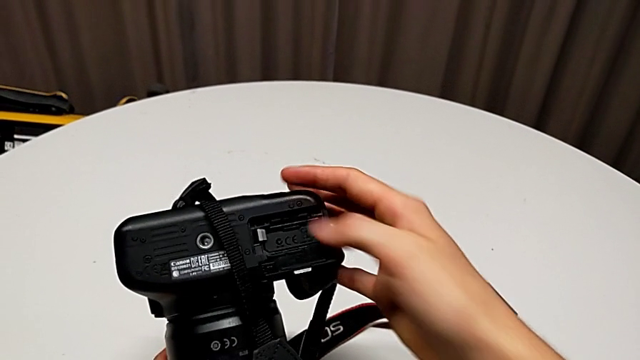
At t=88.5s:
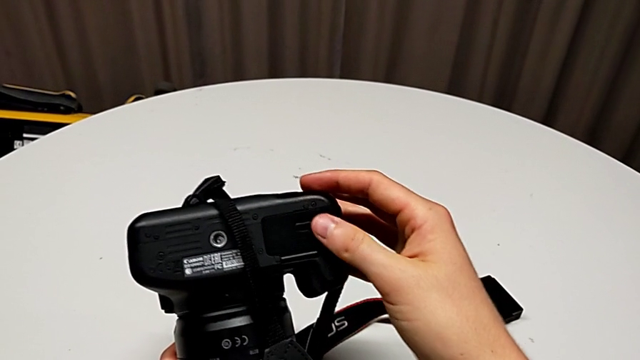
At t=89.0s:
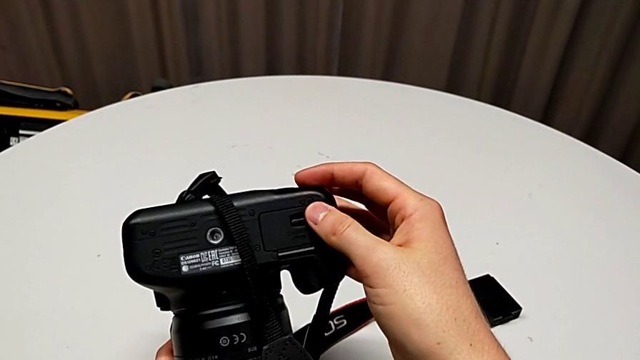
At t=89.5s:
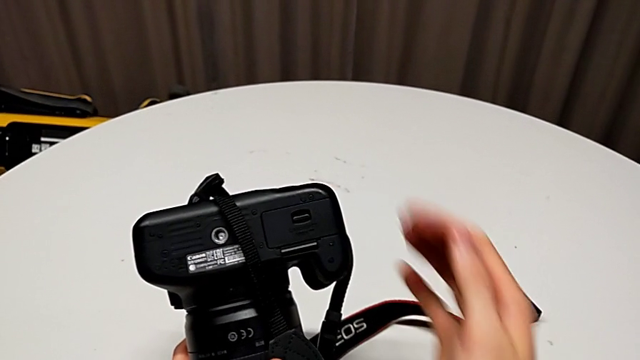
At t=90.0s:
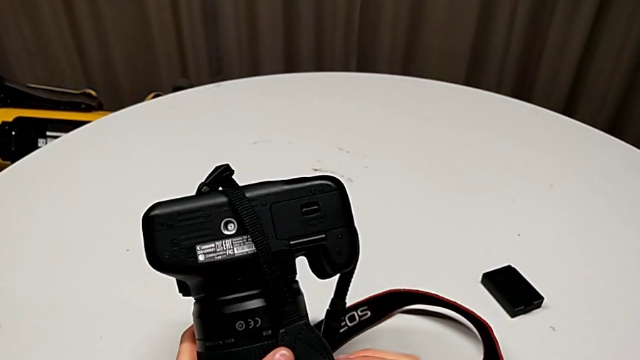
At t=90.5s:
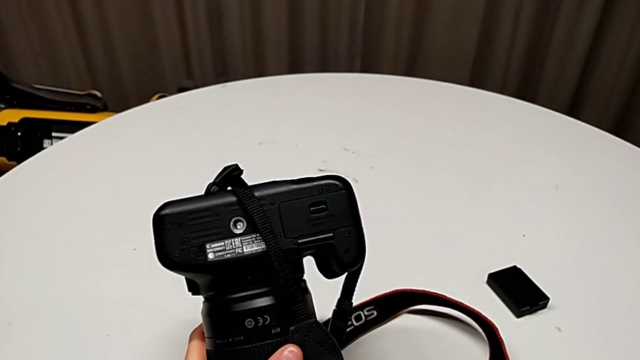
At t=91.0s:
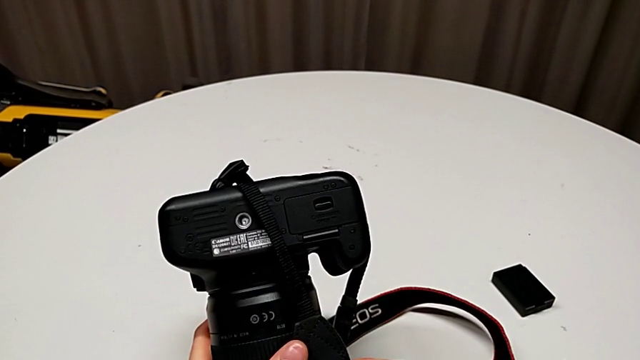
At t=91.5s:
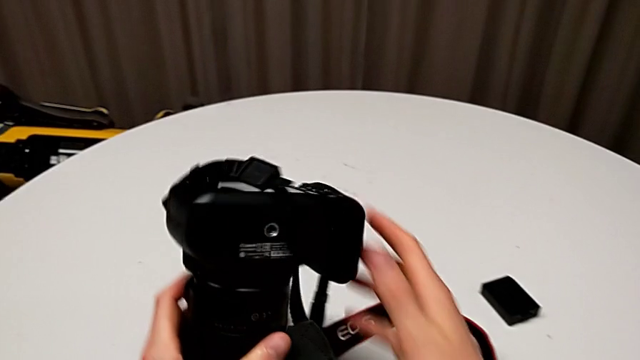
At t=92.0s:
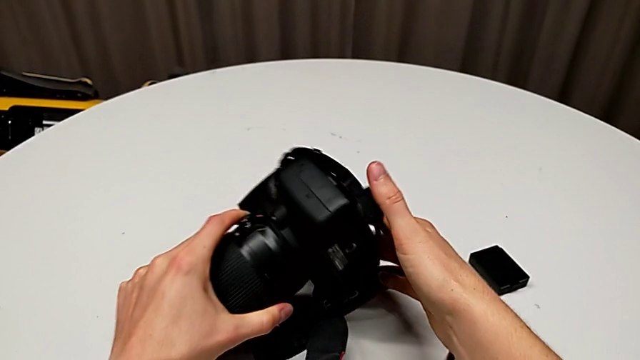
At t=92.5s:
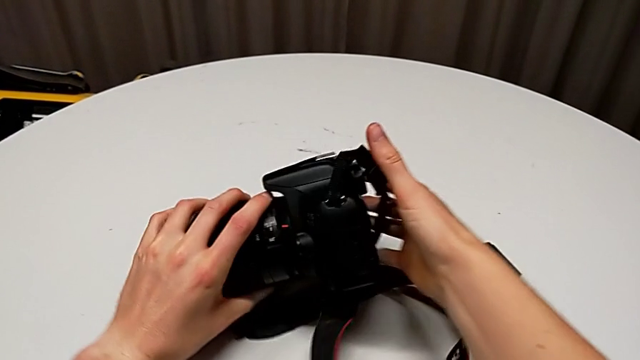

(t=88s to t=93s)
The camera wearer is changing the SD card in the DSLR. They close the battery door, hold the DSLR and place the black DSLR.
